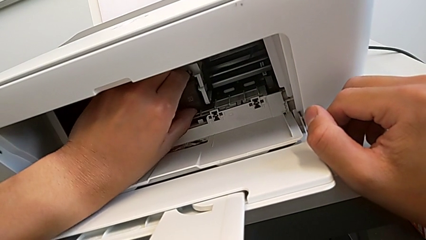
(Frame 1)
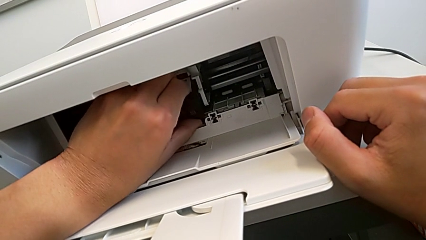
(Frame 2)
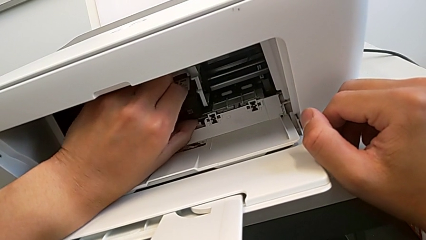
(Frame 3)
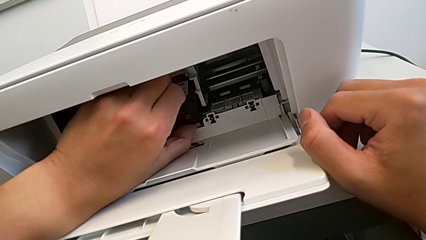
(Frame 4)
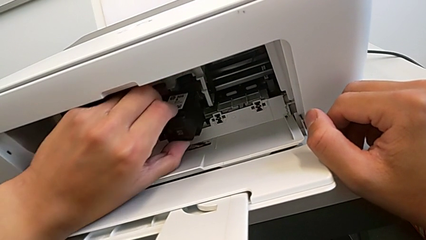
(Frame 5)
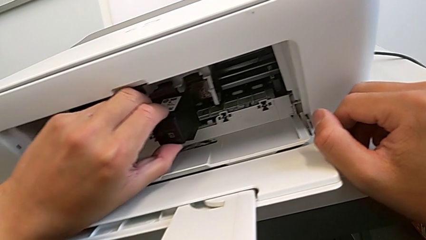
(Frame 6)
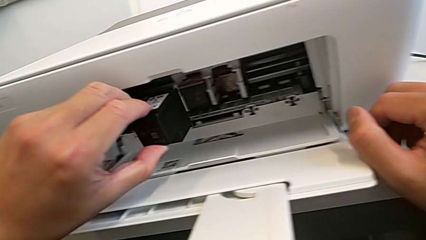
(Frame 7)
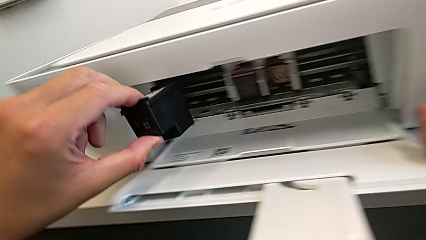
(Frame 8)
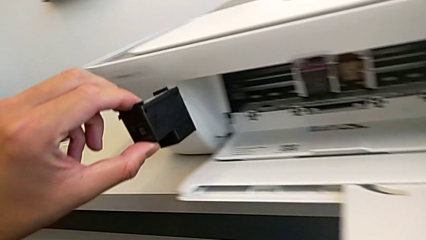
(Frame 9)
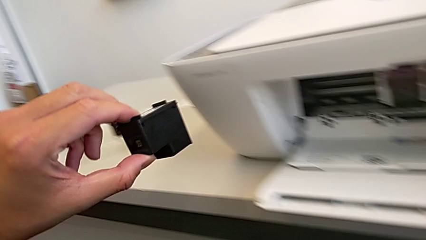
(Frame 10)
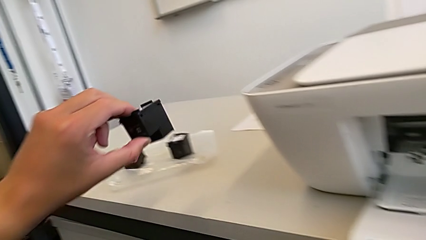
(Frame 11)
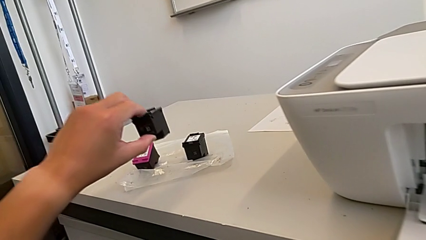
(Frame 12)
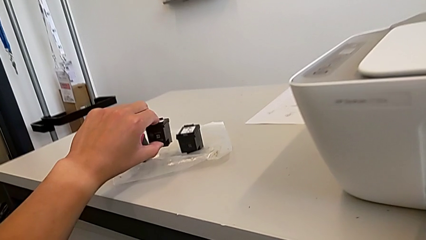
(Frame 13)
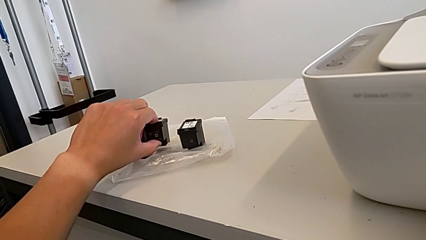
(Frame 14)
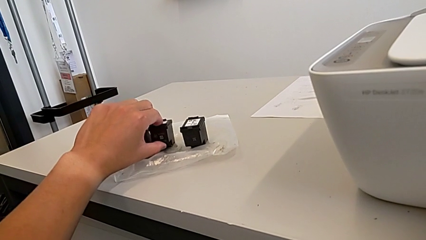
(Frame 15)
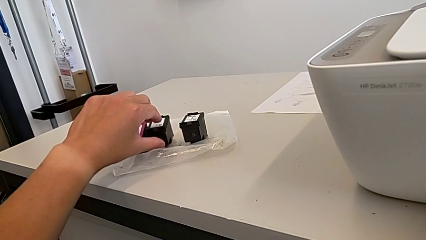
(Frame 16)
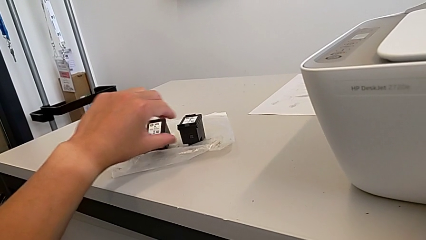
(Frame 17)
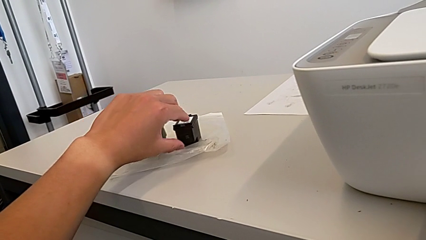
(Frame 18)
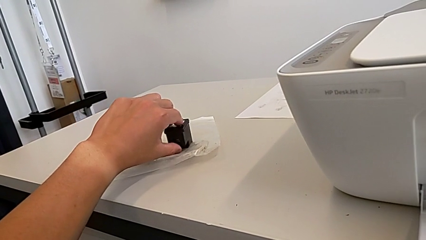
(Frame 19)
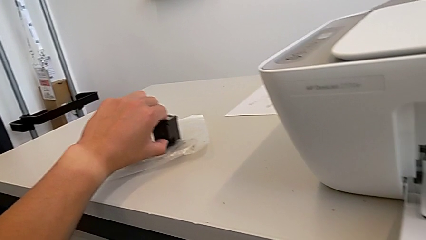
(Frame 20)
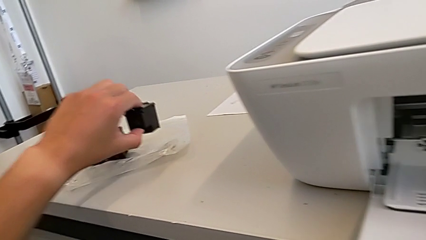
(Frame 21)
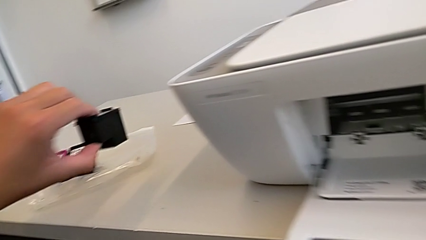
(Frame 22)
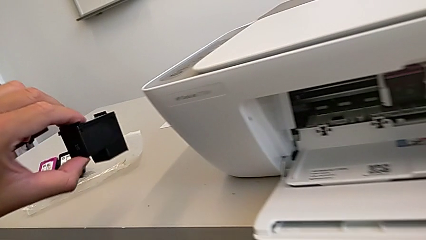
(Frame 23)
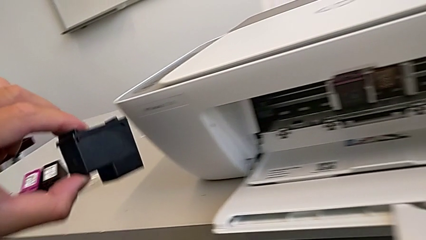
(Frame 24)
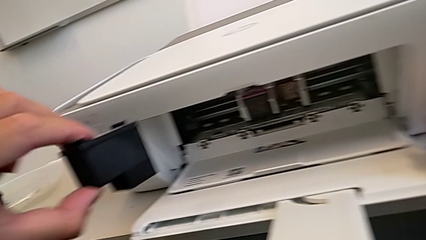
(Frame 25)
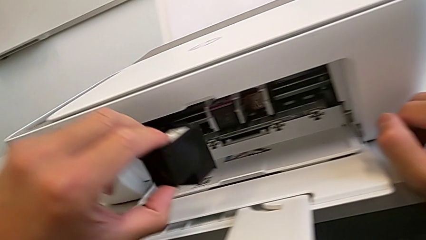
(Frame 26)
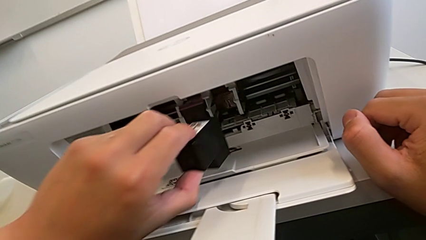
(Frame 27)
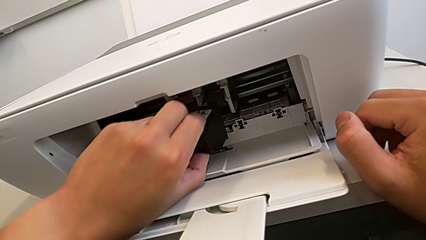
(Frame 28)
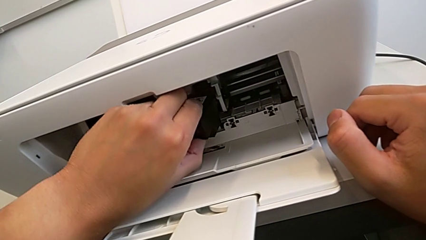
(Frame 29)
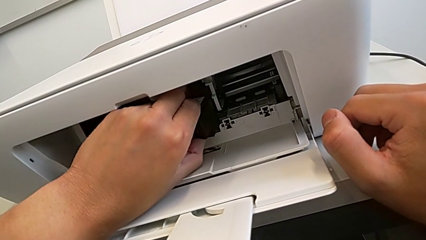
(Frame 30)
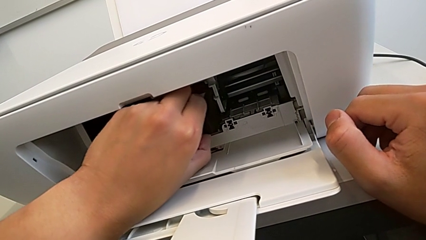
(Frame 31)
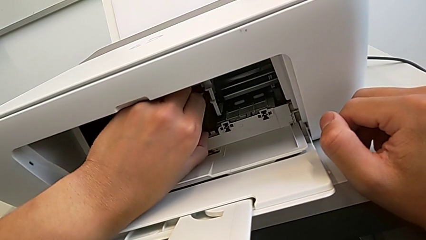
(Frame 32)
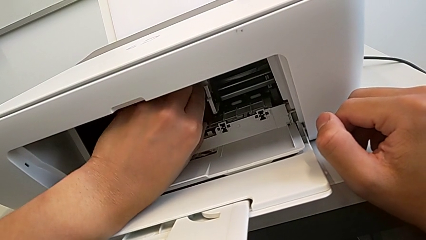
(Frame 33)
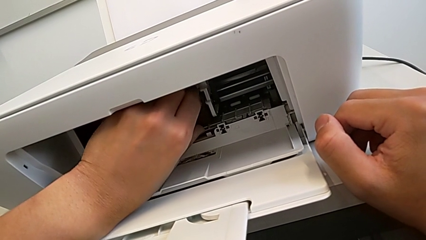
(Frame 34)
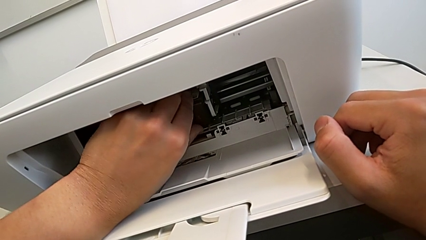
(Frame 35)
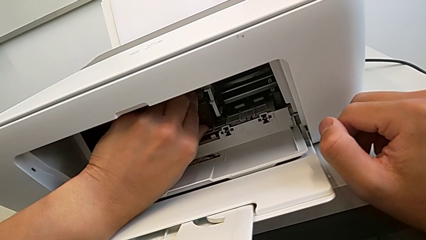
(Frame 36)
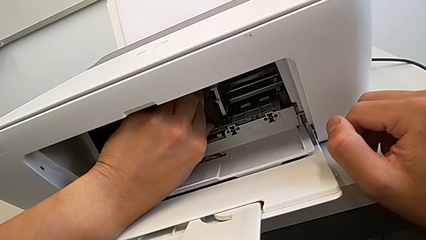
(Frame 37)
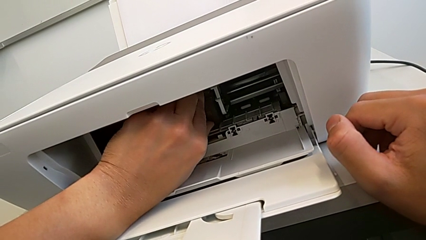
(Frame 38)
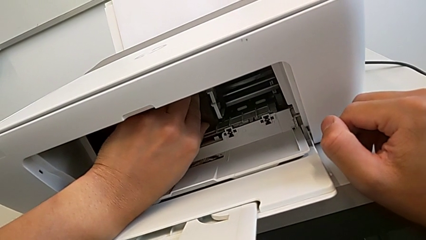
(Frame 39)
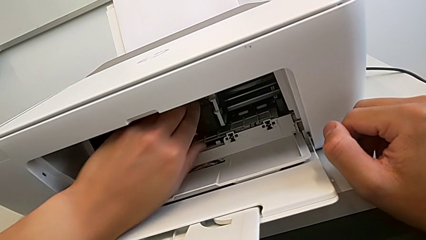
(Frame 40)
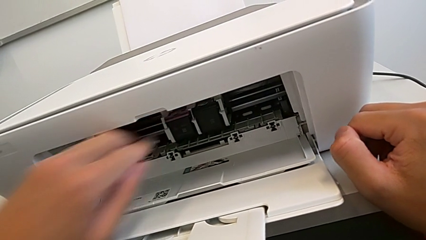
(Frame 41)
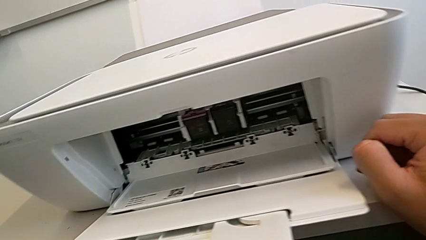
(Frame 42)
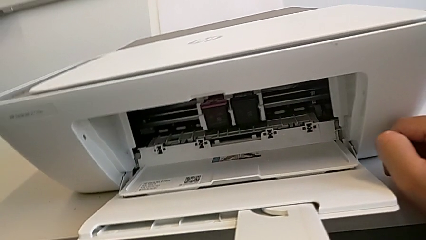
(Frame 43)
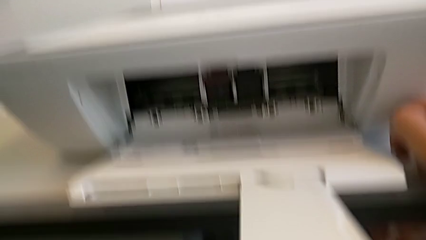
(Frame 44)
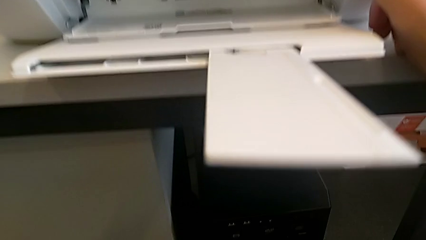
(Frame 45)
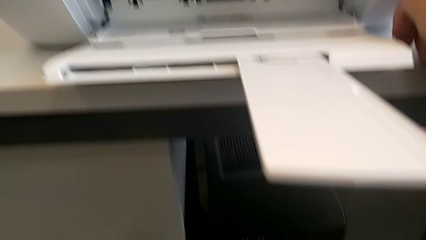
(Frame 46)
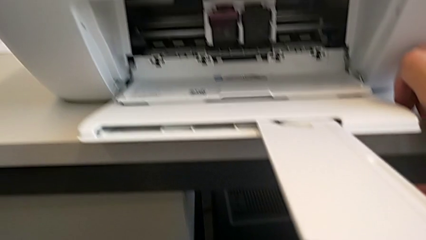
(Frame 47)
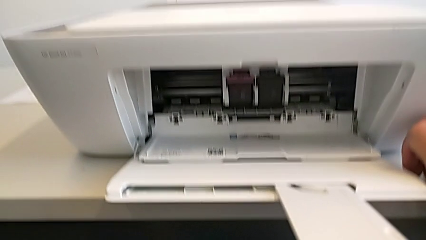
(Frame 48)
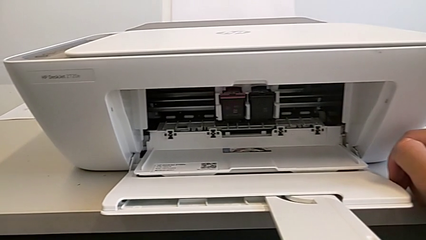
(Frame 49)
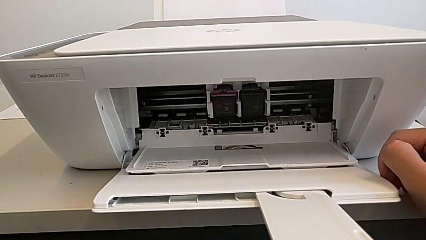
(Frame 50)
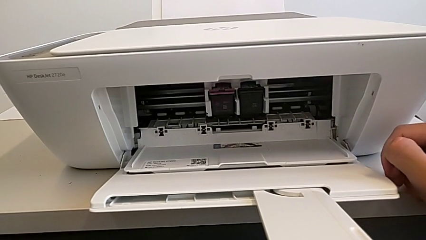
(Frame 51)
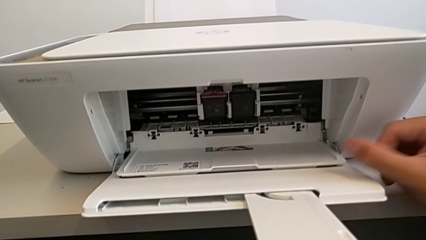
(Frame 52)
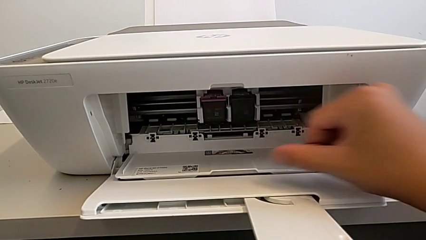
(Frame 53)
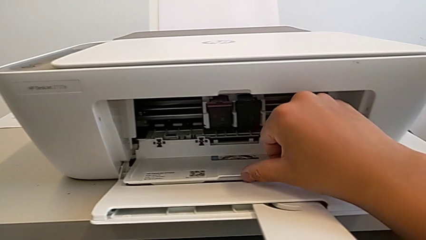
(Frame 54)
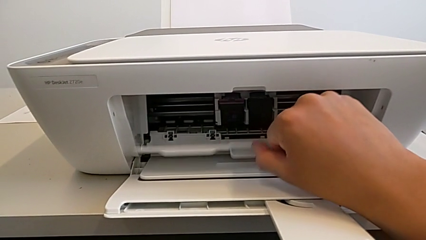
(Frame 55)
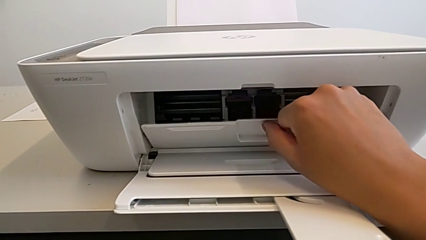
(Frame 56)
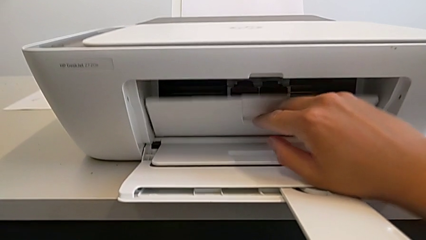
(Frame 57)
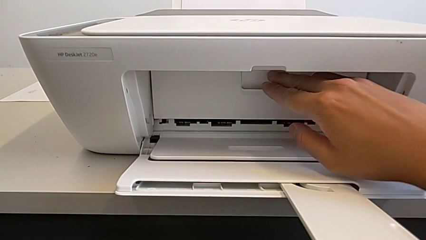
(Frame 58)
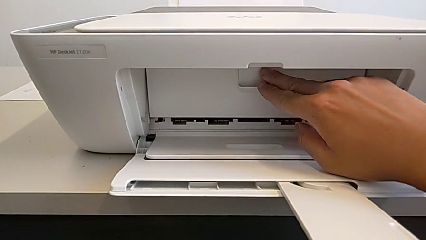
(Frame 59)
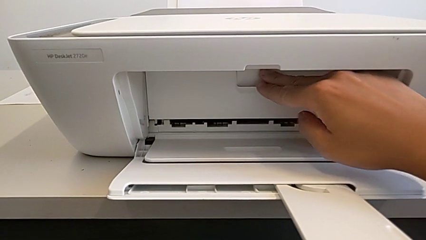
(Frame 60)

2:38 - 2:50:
The camera wearer is changing the black and magenta ink cartridges. They pull the old ink cartridge, place it, grab the new ink cartridge, insert it and close the cartridge gate.

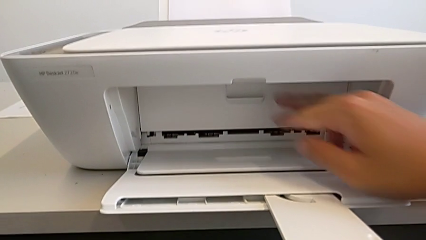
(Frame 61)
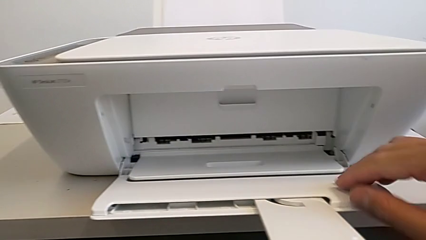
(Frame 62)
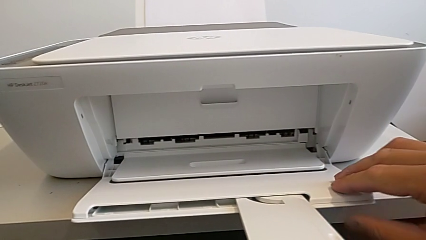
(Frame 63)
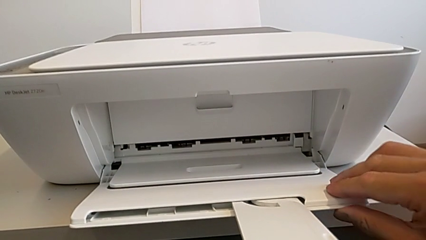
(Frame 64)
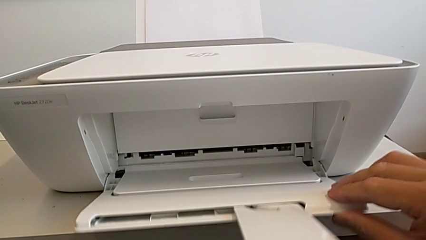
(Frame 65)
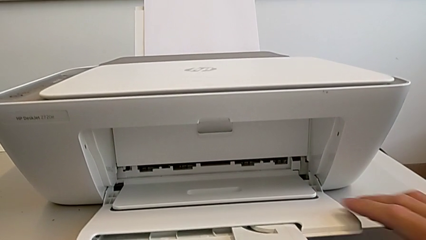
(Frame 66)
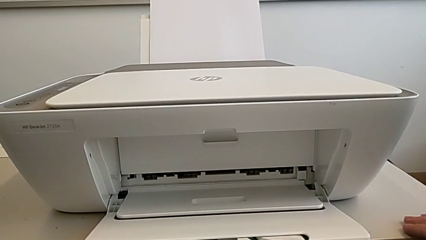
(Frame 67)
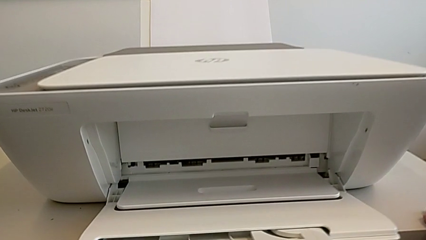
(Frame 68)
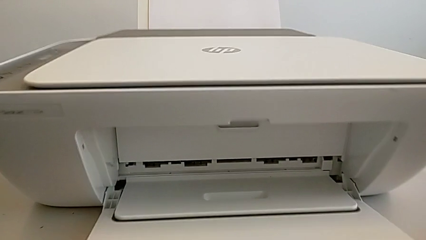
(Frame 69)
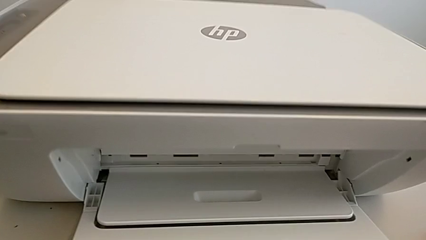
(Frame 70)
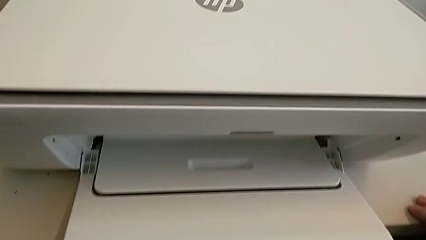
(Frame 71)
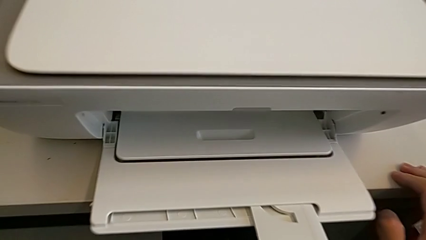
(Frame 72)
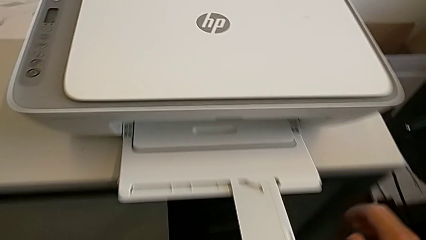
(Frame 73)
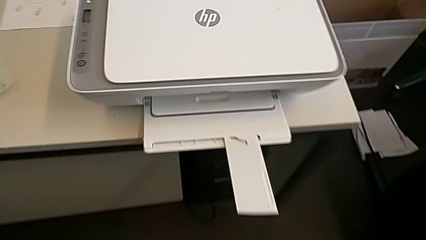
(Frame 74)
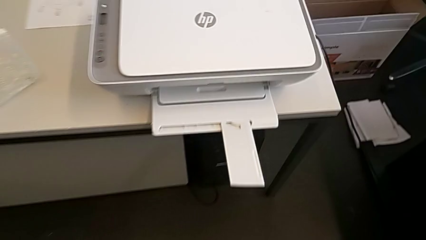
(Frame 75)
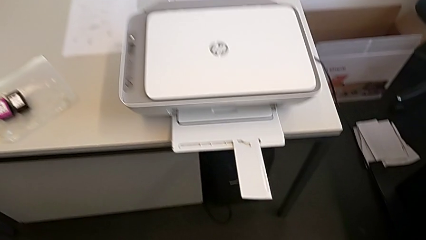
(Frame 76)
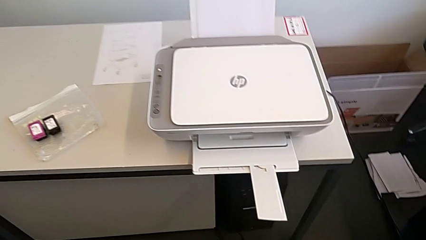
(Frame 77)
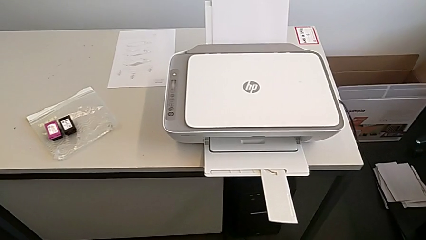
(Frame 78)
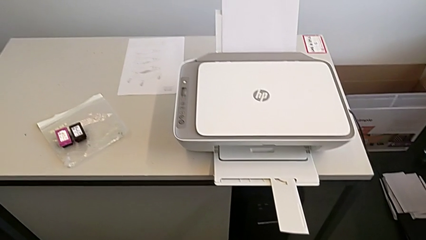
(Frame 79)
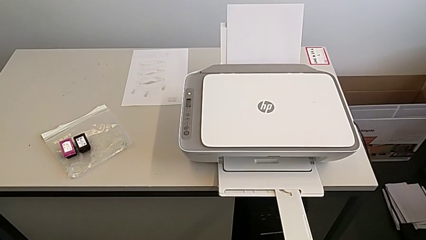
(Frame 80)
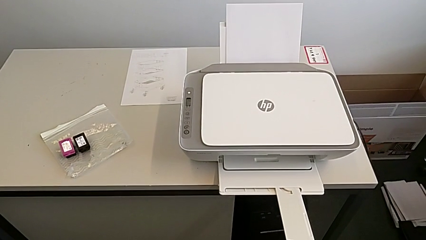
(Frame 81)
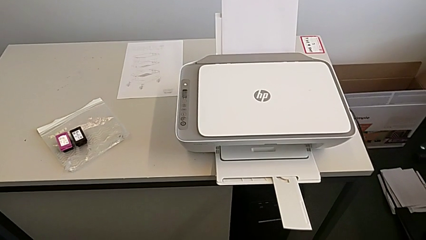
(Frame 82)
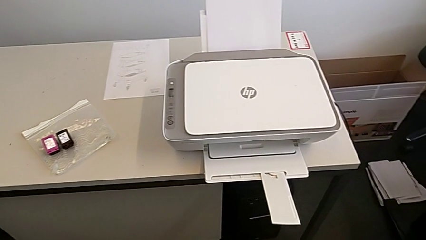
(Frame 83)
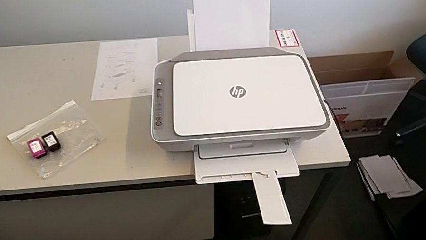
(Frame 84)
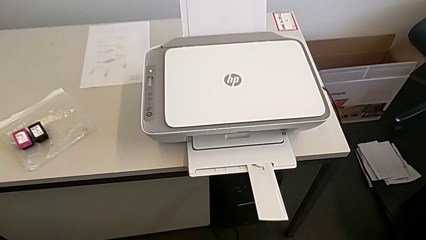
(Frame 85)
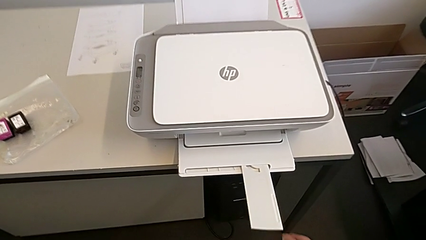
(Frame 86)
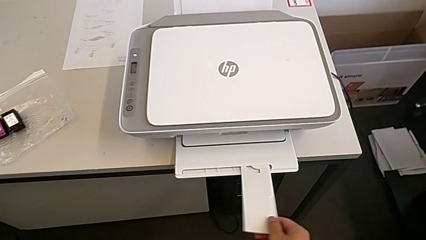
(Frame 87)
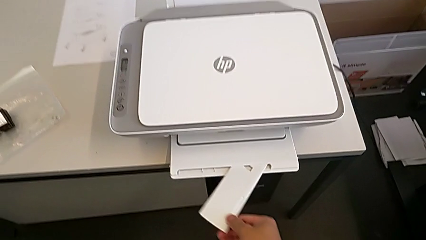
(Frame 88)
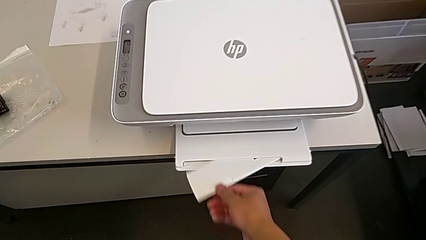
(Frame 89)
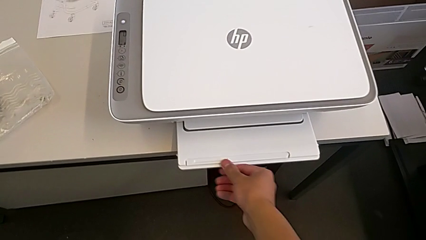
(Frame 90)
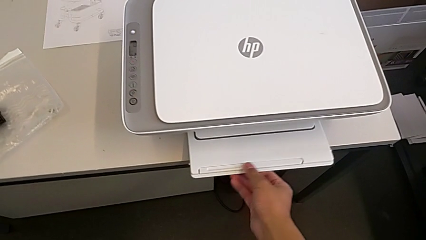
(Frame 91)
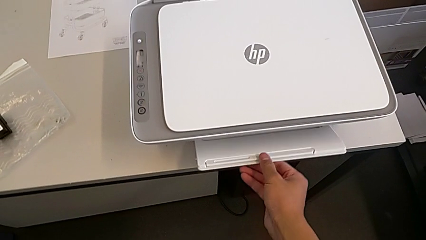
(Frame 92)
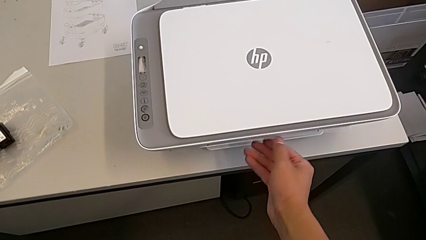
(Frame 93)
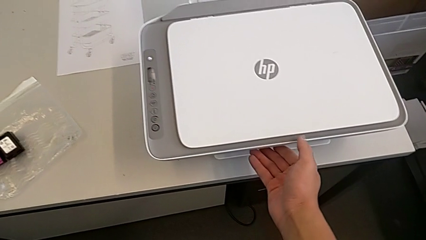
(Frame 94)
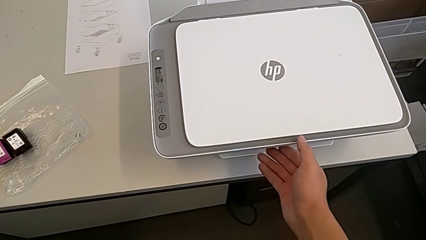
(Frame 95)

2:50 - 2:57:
The camera wearer is closing all the printer trays. They close the white paper tray.
